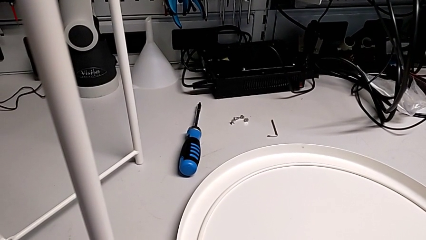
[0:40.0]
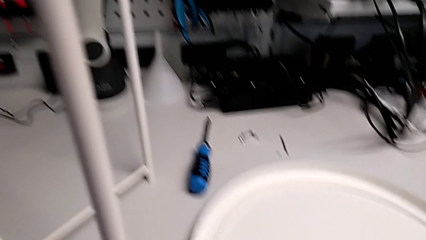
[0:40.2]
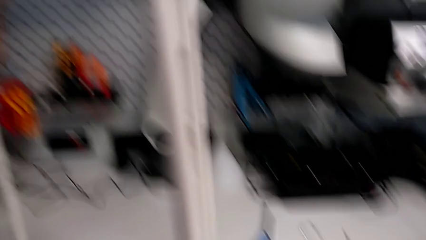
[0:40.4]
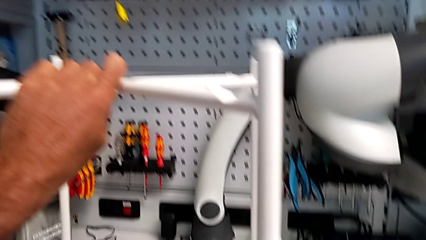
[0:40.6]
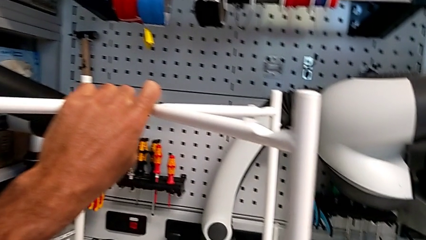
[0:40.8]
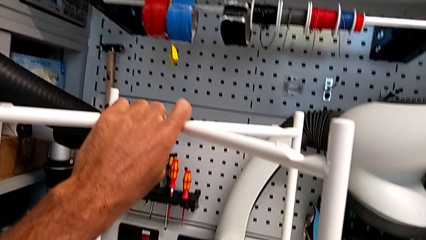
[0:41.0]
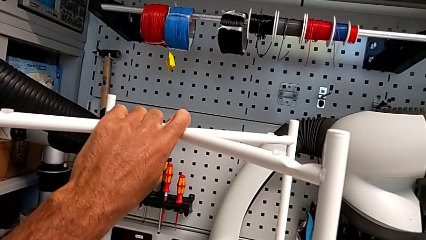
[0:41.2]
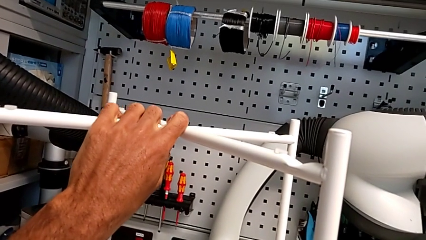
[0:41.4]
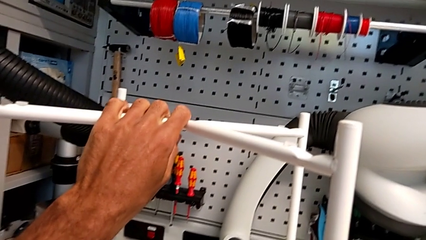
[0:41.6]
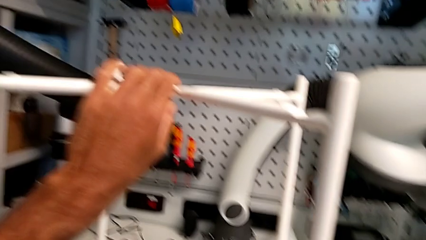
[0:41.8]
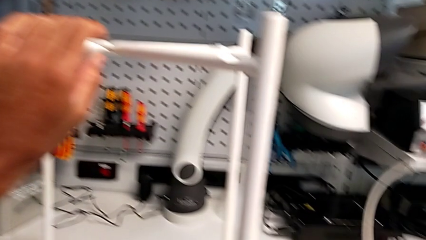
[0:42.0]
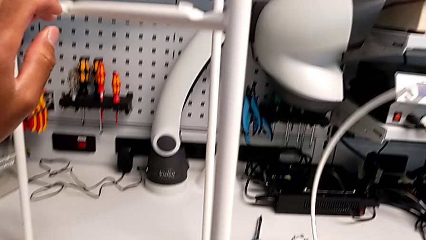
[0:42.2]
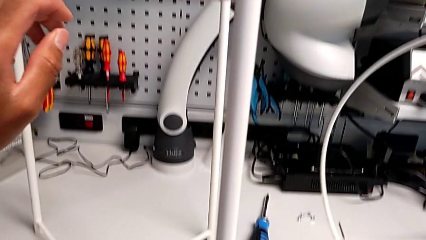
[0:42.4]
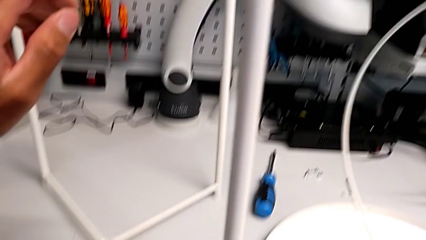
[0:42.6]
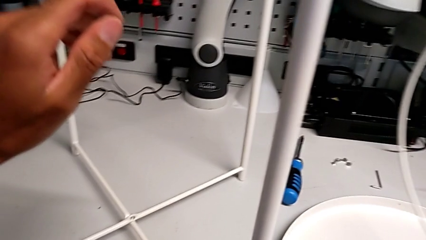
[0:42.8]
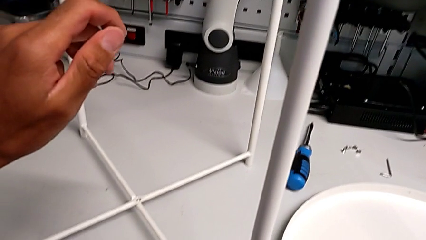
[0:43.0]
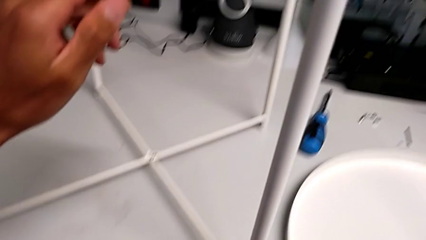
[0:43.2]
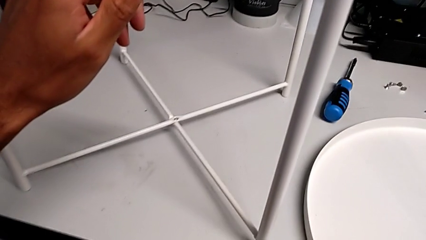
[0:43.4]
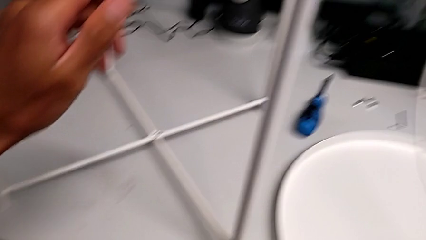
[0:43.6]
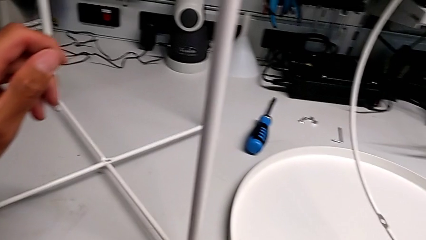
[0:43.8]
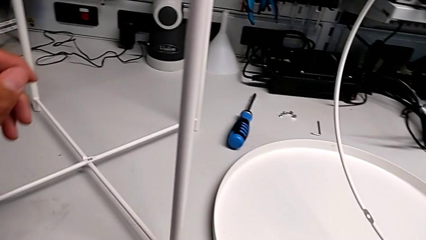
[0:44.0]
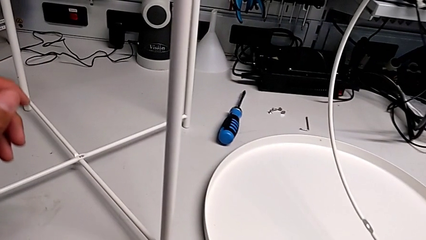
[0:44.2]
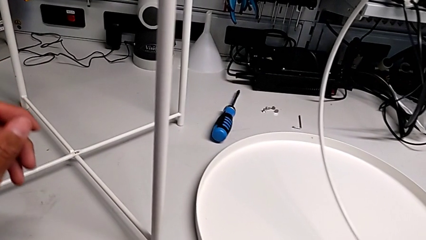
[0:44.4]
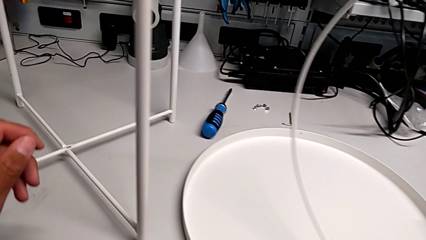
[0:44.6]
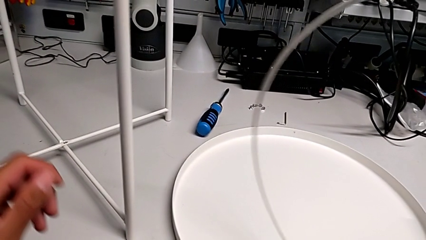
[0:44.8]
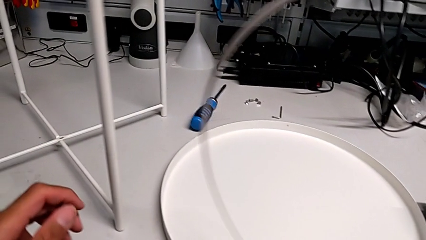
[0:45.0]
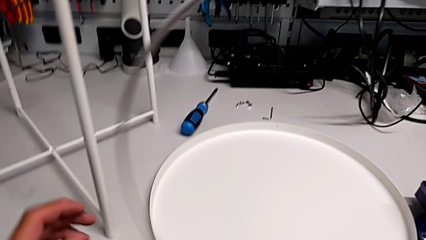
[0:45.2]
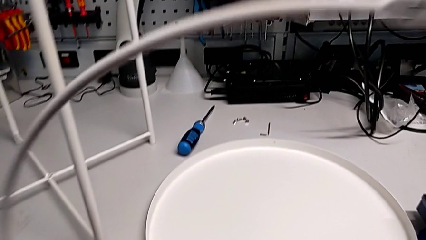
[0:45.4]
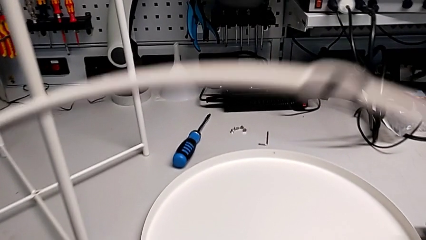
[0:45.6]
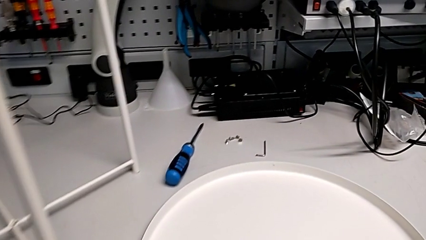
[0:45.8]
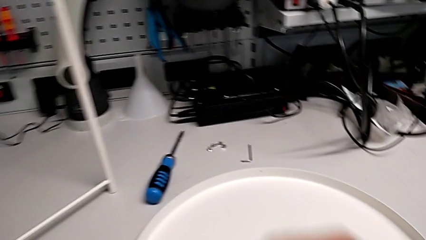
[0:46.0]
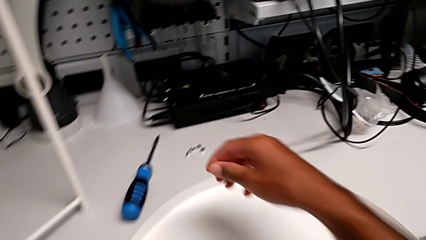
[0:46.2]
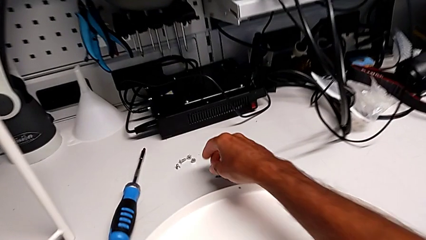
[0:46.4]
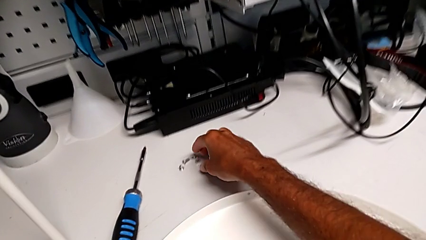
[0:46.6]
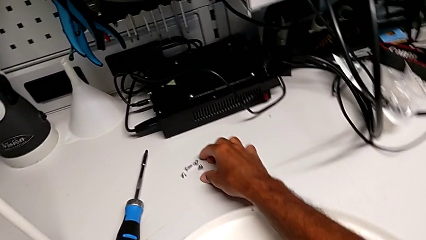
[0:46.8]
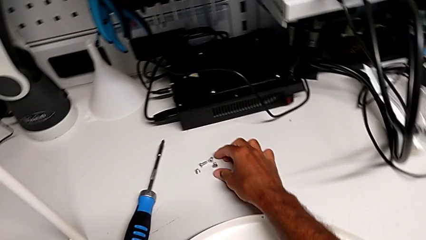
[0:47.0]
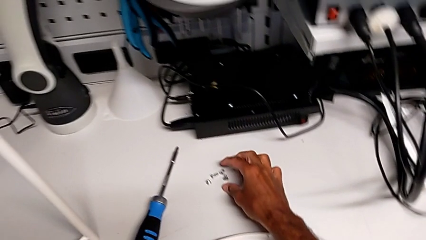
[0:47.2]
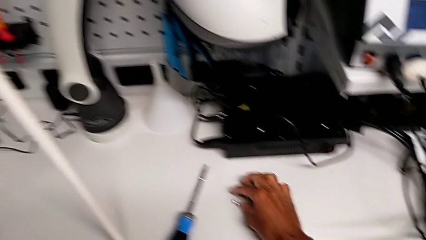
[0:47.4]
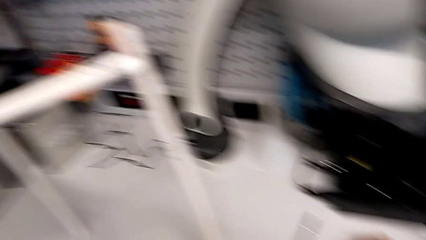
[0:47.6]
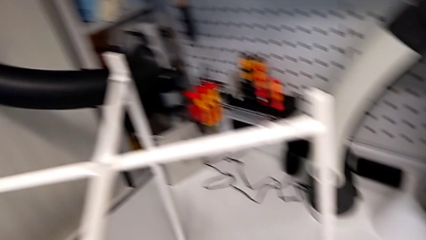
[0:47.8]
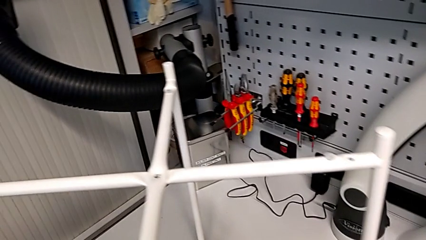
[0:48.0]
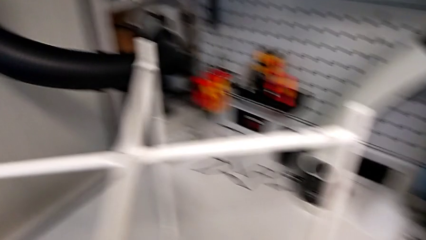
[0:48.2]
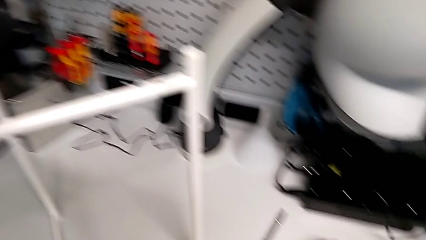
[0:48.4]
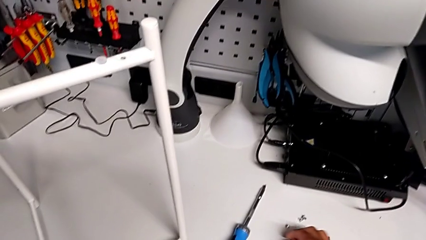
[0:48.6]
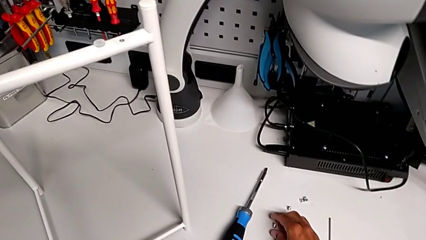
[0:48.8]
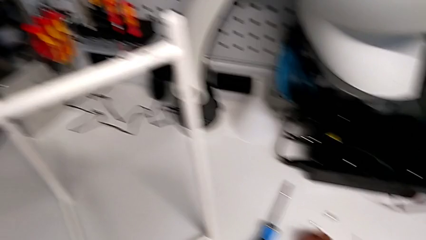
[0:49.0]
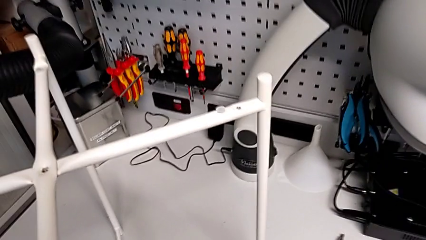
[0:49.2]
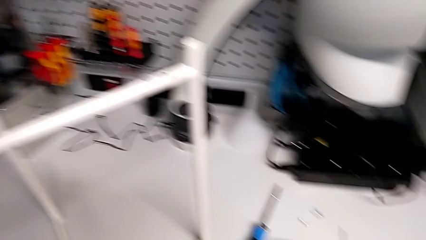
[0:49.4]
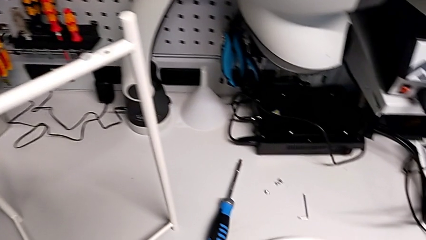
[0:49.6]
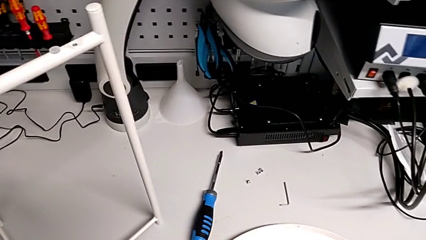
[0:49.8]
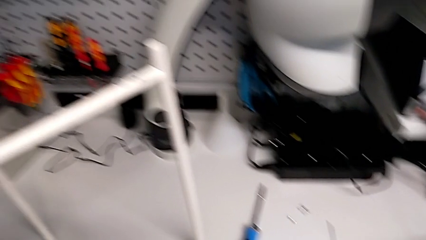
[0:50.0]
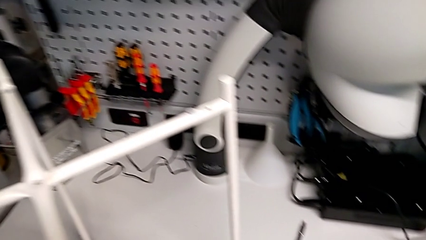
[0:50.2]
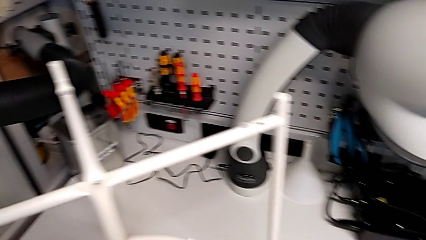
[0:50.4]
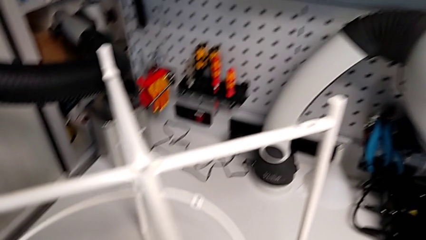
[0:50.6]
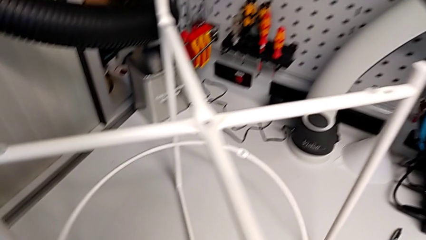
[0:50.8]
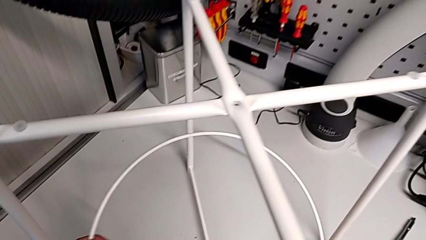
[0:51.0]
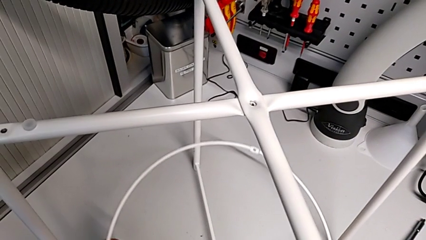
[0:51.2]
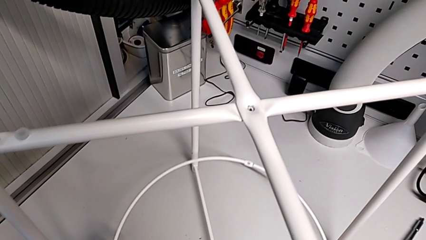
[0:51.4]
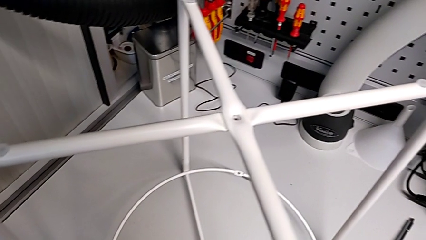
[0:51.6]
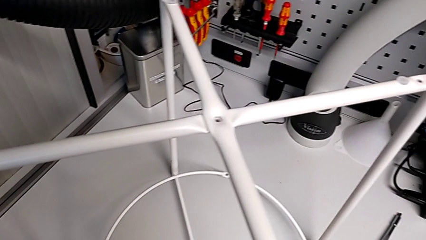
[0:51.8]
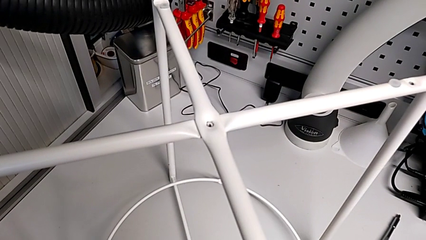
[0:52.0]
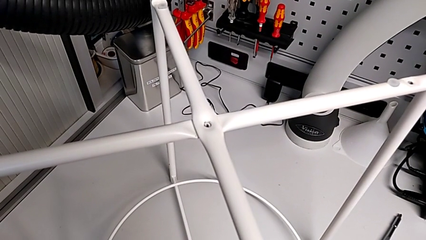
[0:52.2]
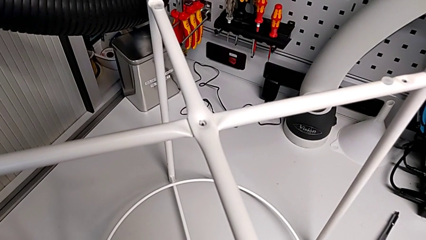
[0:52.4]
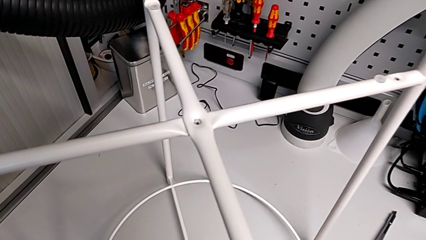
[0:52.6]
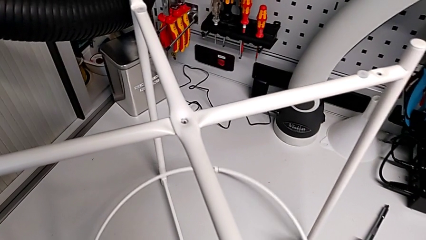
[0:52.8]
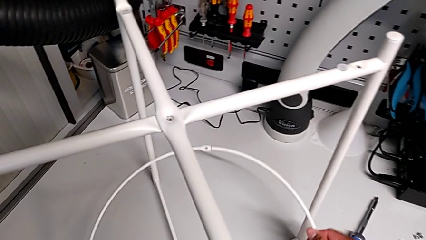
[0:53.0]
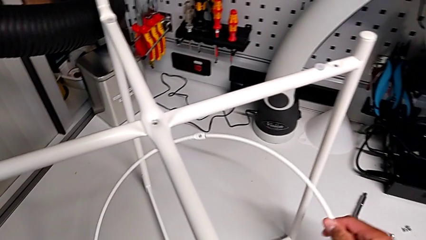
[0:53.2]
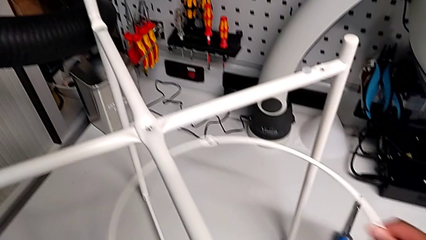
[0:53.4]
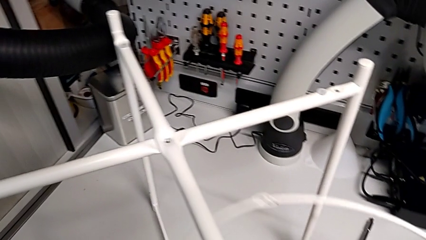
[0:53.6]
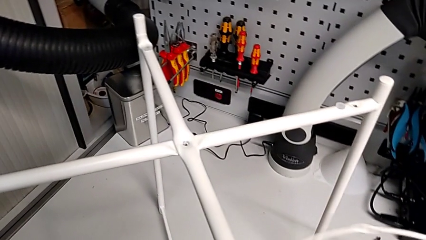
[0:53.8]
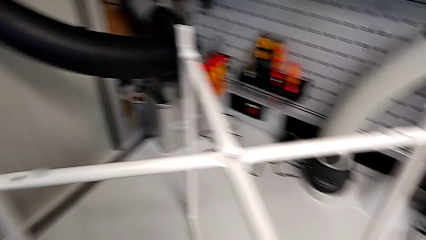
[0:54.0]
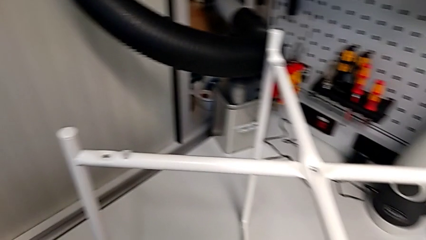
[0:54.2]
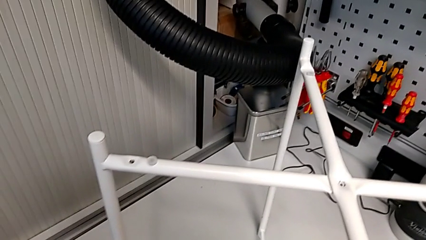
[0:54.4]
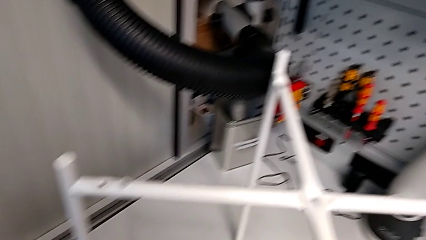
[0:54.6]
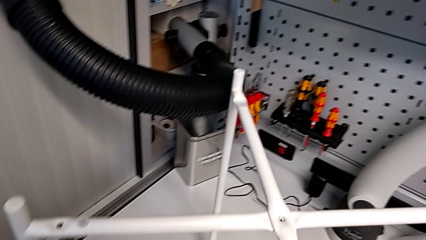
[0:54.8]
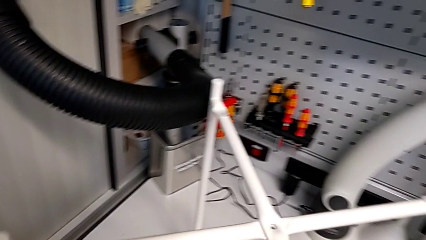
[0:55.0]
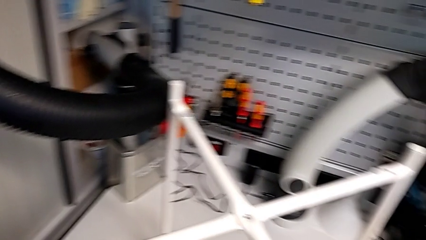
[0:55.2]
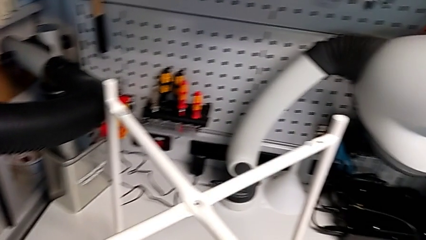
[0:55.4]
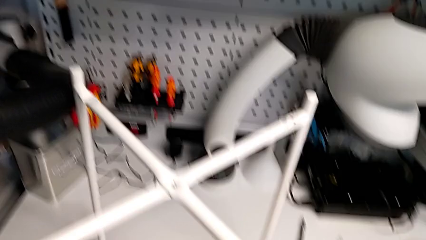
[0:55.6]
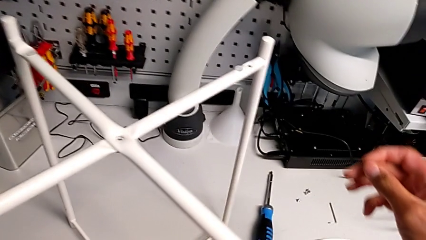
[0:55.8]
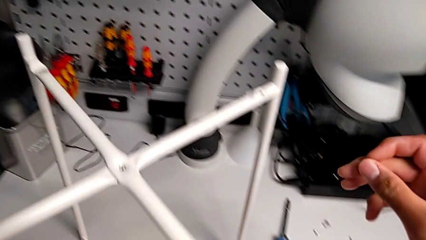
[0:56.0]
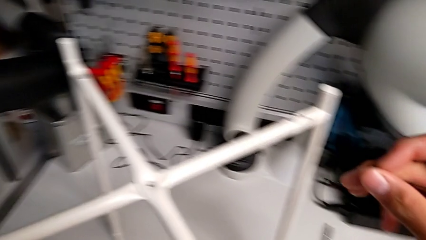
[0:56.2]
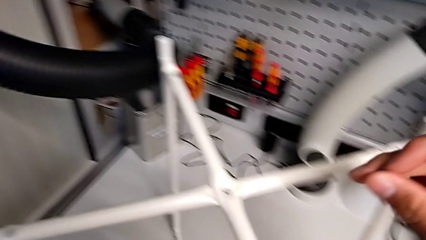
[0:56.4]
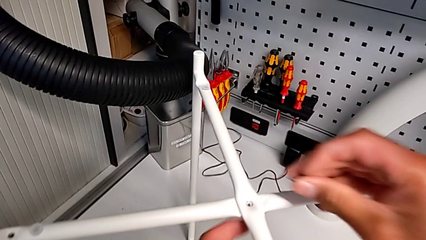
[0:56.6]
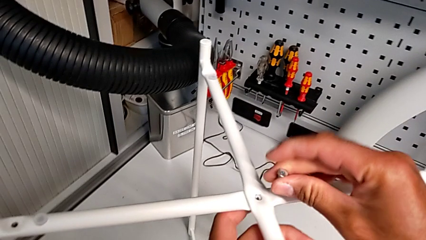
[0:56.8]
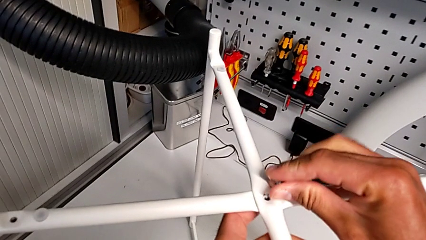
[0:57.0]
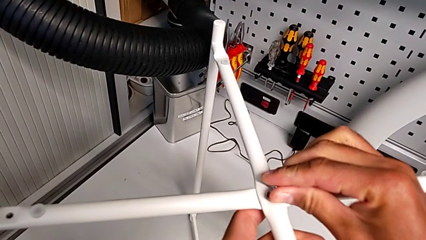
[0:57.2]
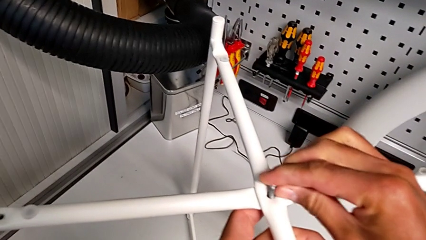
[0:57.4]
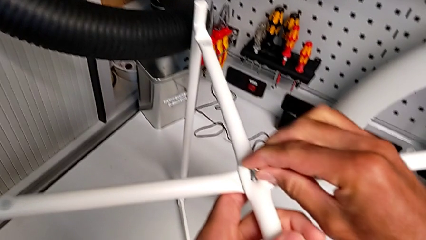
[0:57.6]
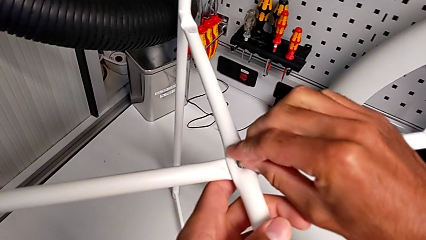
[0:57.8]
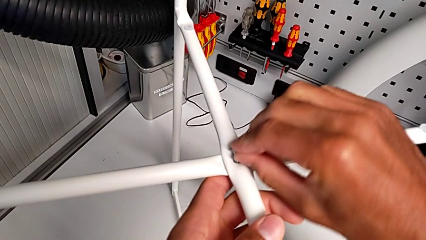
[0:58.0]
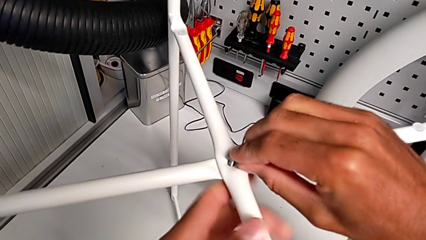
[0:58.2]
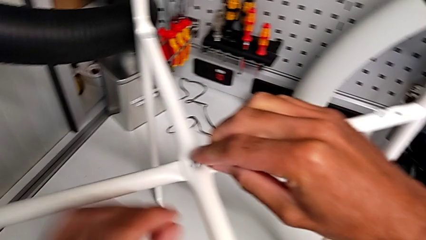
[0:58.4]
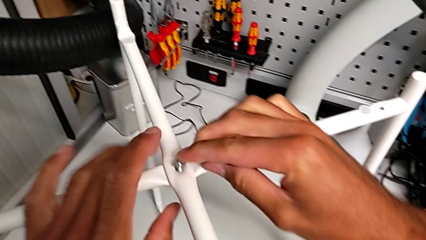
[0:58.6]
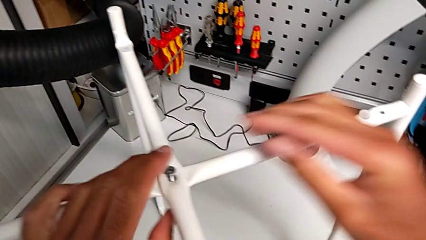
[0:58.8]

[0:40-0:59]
The camera wearer is assembling the top screw. They lift the circle, grab it, inspect the screw, wrongly align the circle, lift it, place it and insert the hex socket head.
